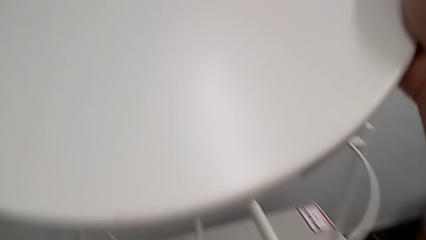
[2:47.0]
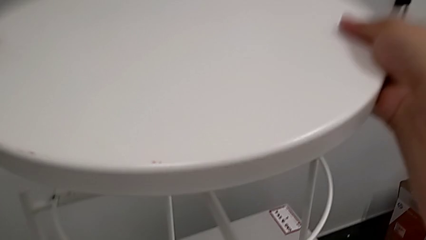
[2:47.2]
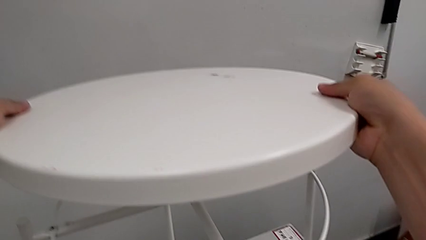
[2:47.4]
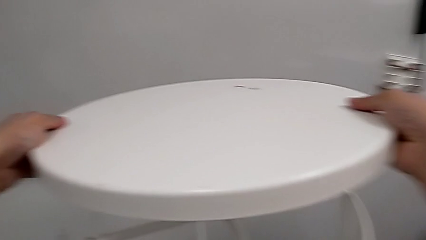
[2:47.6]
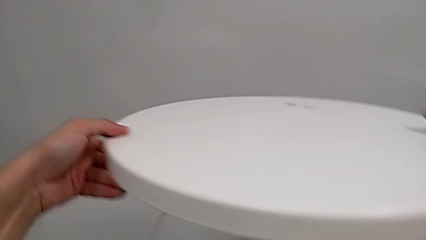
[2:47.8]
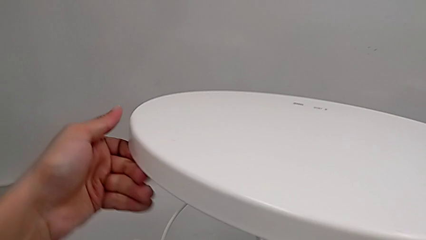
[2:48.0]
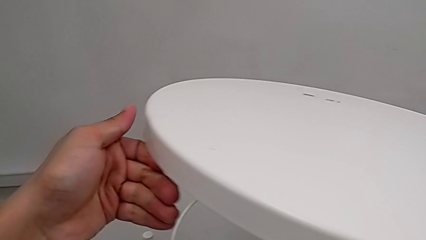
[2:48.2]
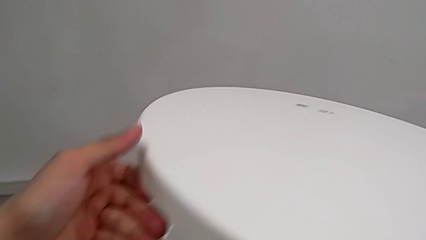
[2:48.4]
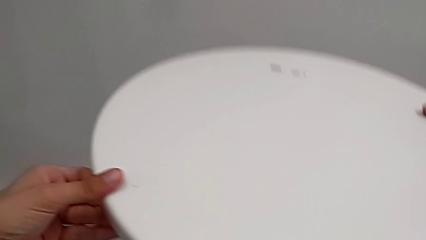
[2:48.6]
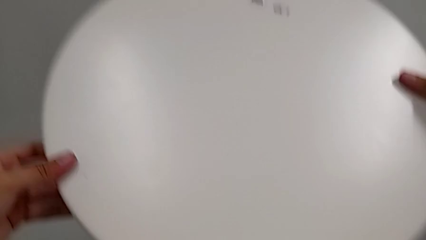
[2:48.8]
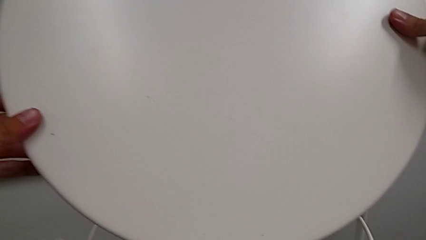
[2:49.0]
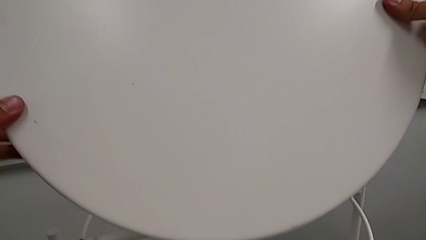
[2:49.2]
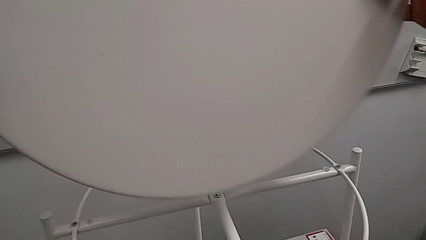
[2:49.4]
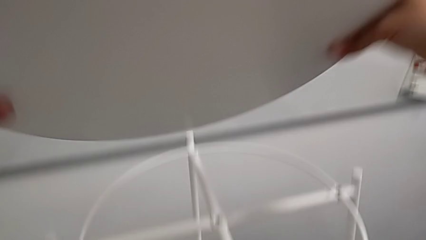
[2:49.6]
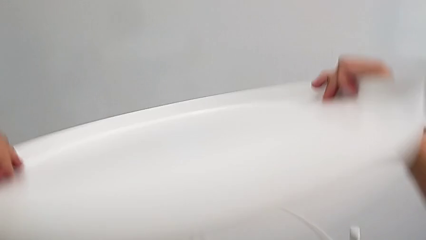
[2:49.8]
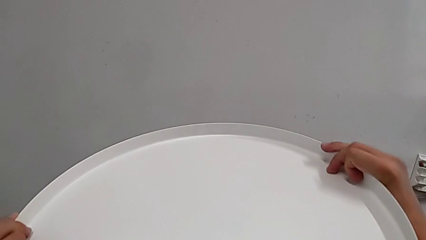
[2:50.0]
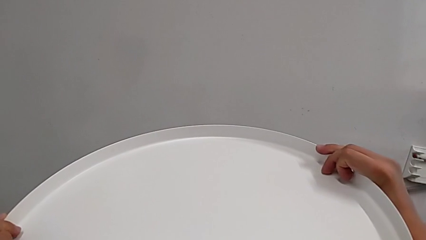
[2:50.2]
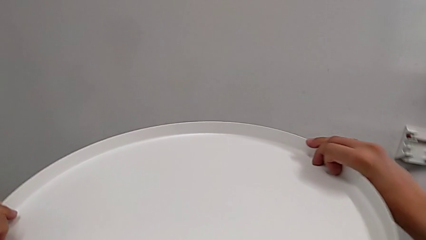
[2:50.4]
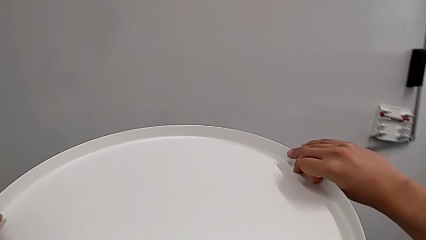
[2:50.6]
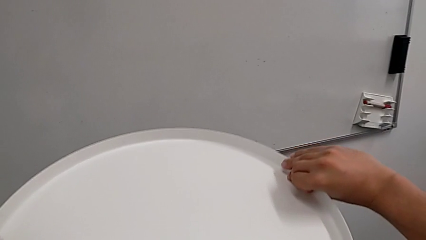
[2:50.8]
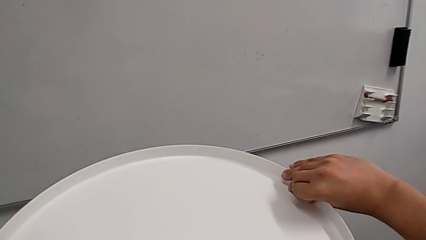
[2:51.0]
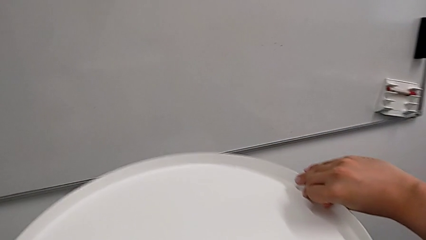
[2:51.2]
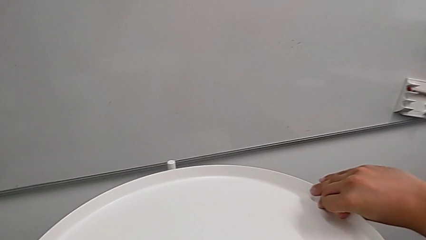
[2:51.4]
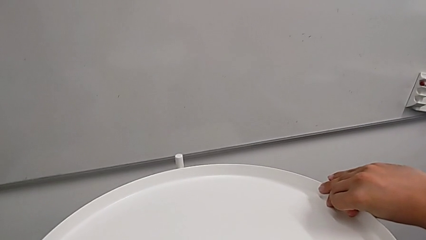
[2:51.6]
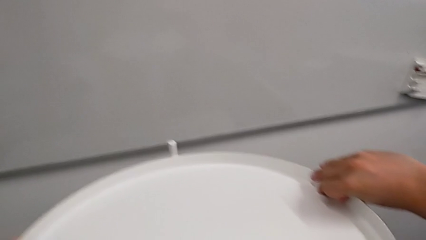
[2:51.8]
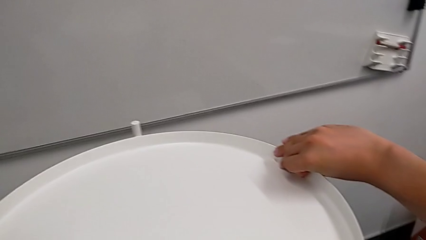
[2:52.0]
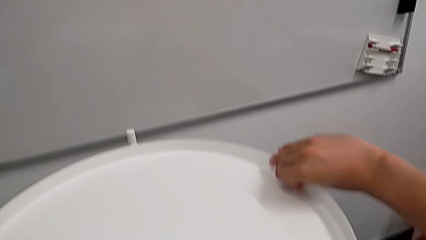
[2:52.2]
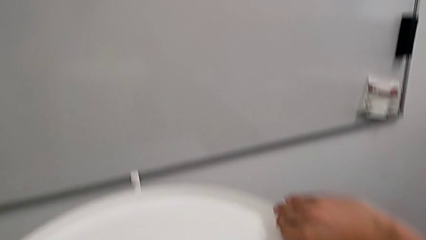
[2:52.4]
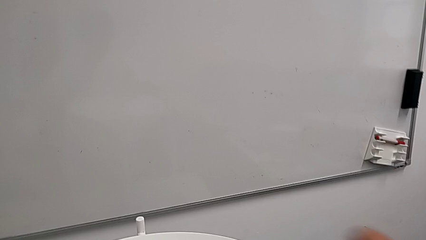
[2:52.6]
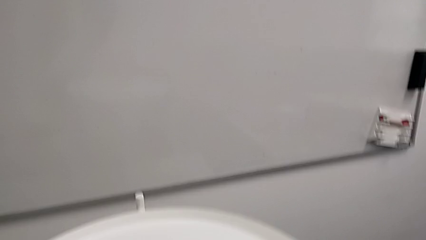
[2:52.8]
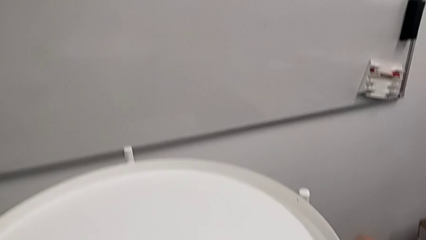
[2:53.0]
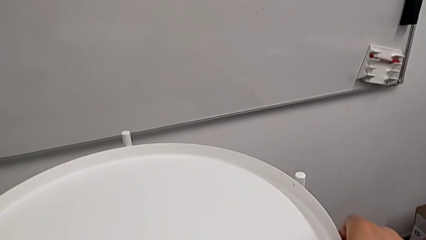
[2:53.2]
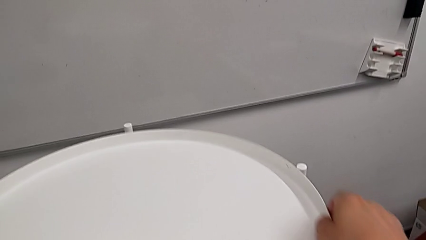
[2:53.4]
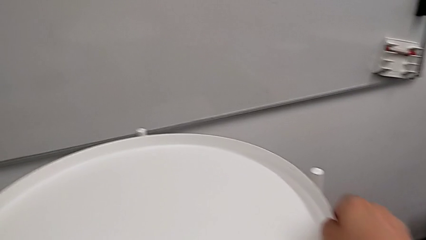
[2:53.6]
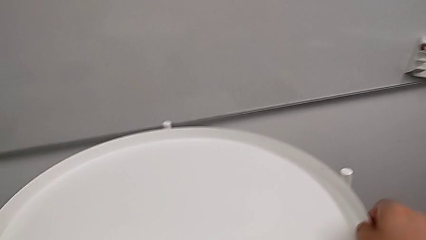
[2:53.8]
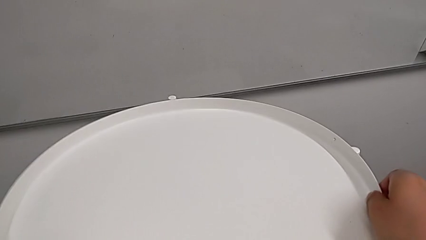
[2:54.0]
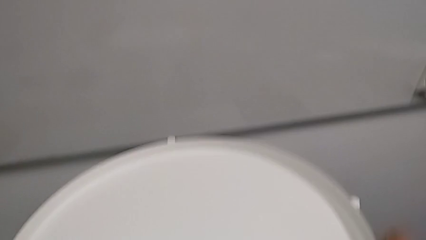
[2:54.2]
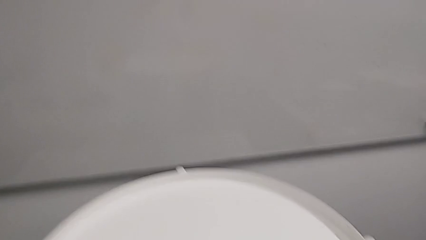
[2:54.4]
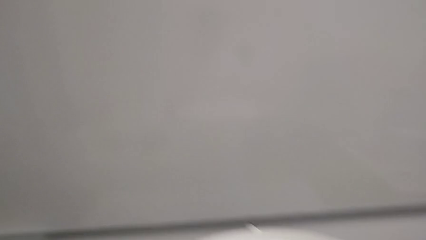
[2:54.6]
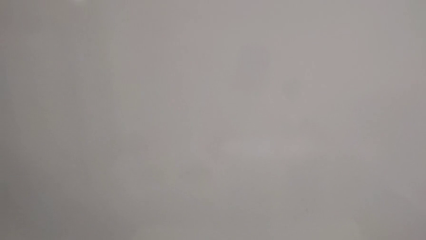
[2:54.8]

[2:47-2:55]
The camera wearer is screwing the circle into place. They wrongly align the tray, trying to mount it upside down, rotate it, place it and align it.
